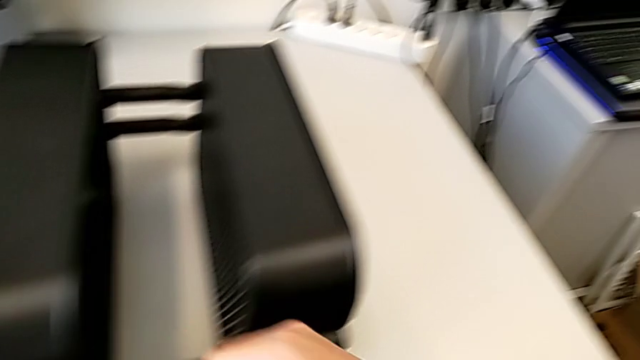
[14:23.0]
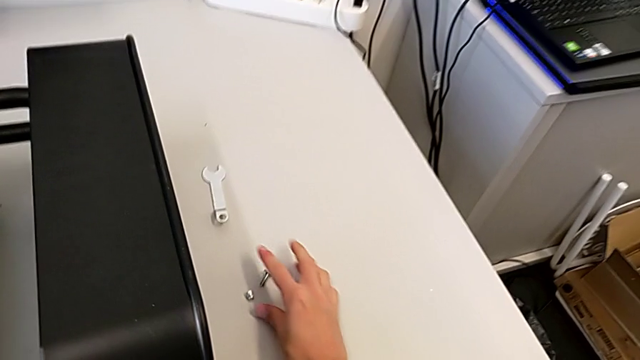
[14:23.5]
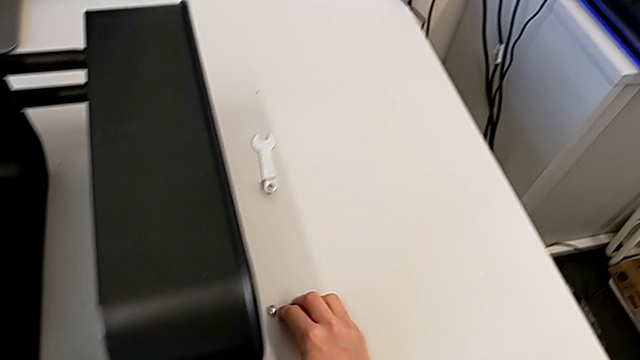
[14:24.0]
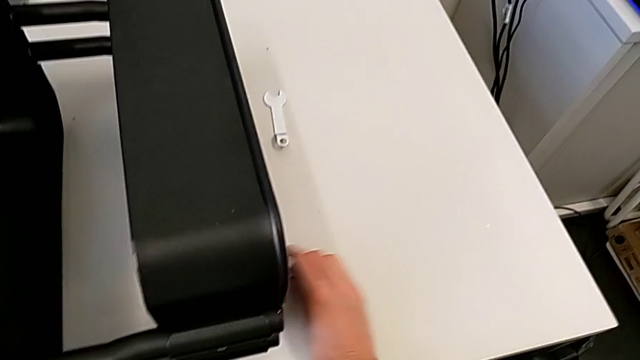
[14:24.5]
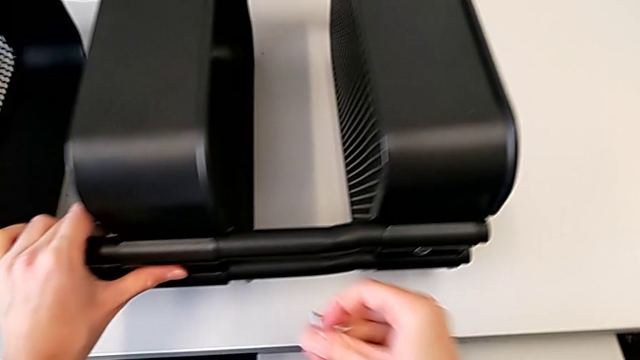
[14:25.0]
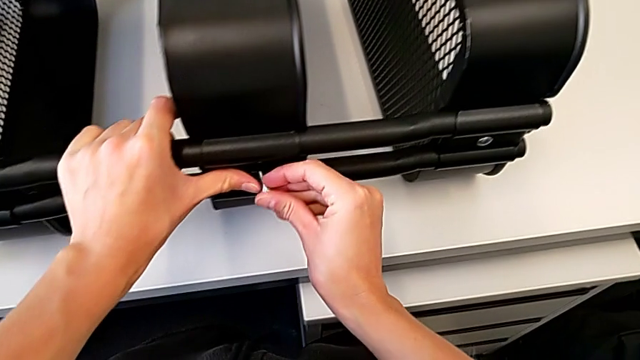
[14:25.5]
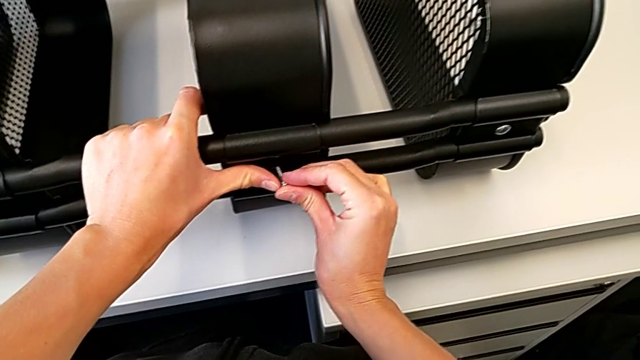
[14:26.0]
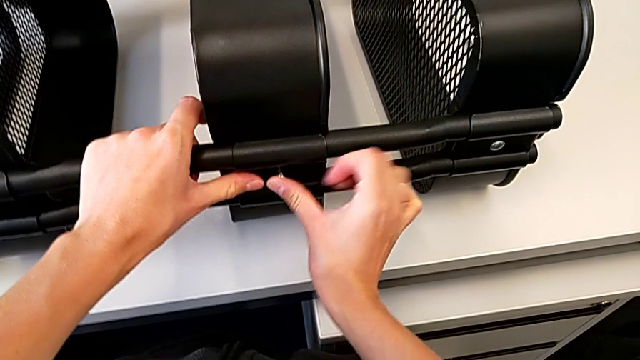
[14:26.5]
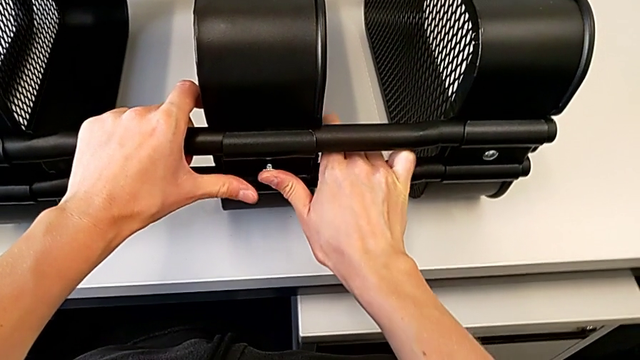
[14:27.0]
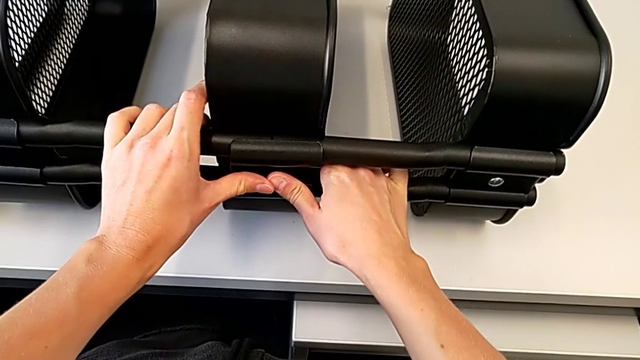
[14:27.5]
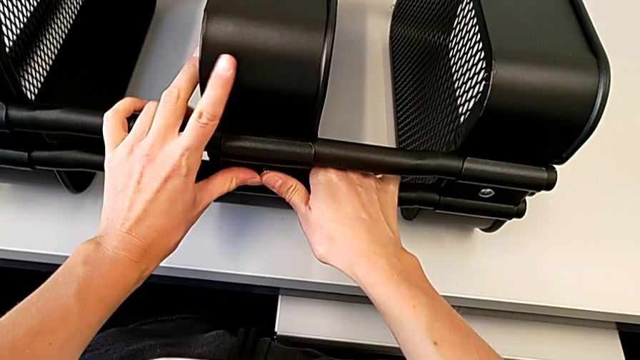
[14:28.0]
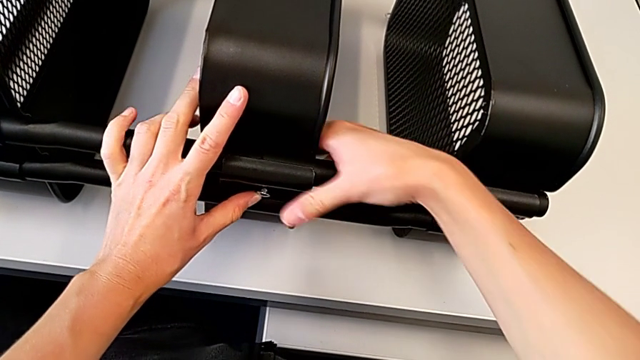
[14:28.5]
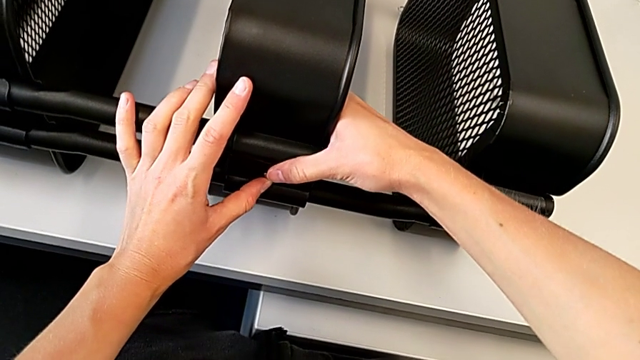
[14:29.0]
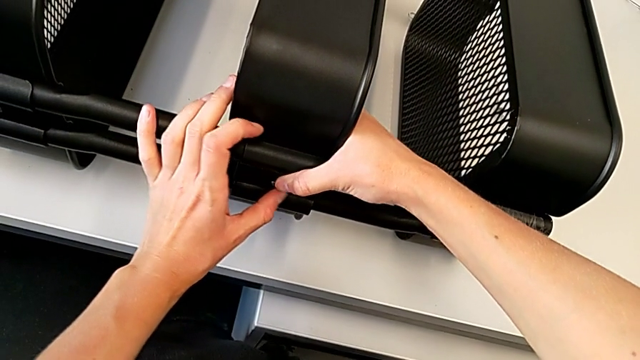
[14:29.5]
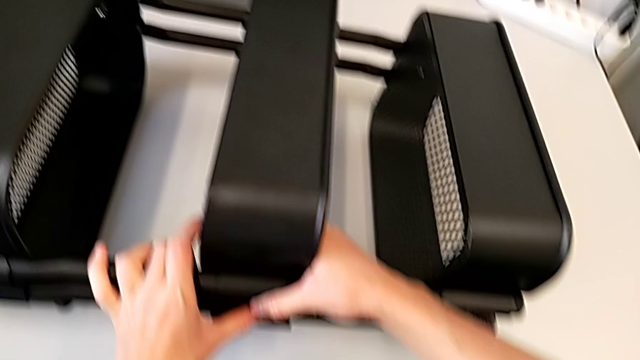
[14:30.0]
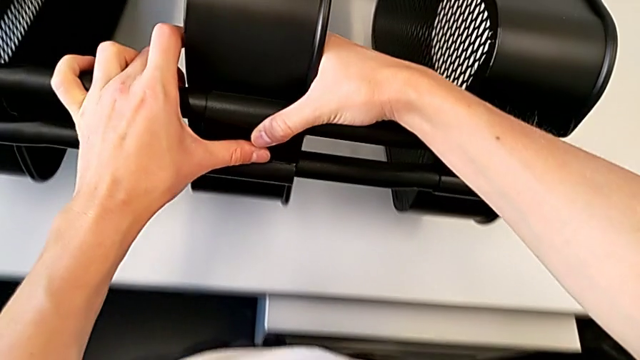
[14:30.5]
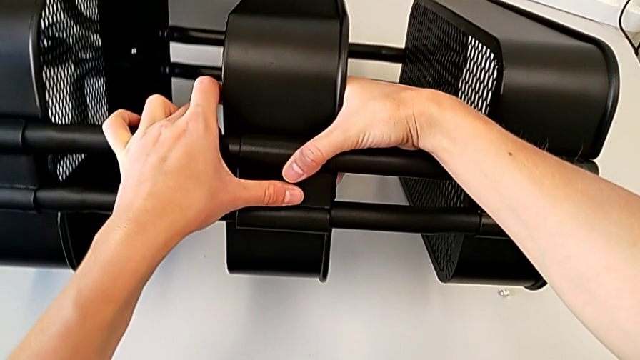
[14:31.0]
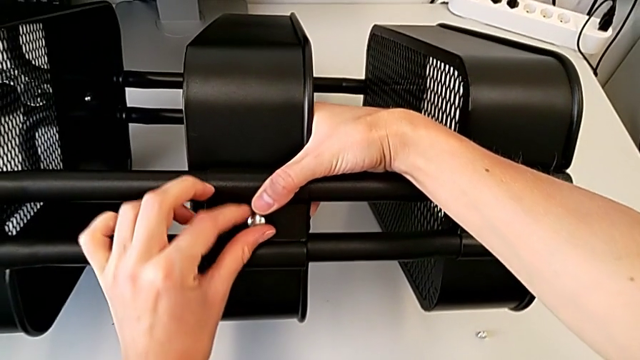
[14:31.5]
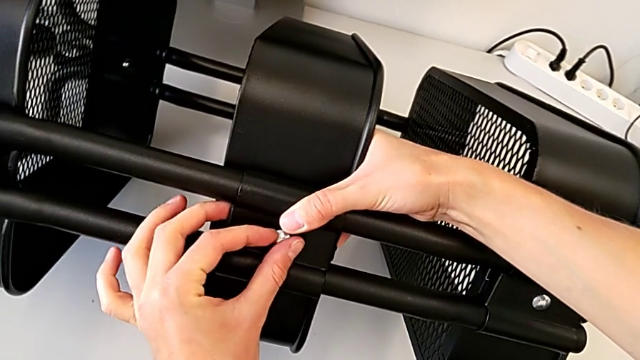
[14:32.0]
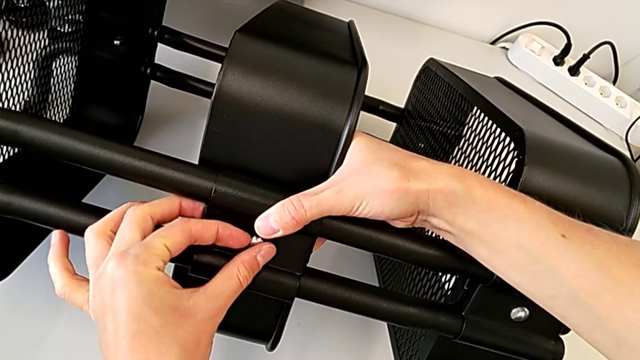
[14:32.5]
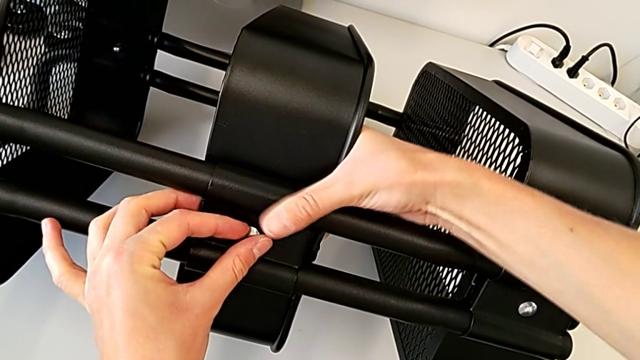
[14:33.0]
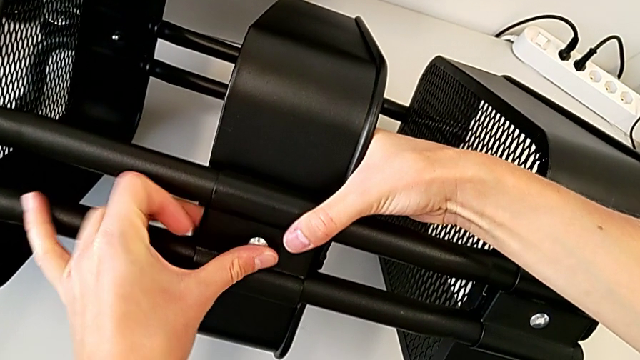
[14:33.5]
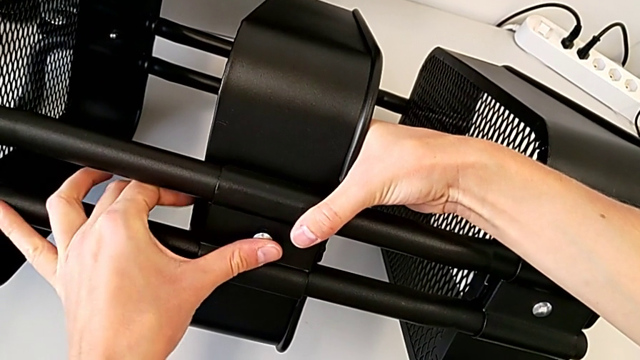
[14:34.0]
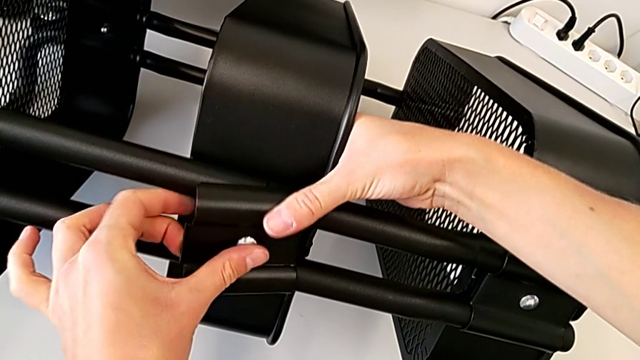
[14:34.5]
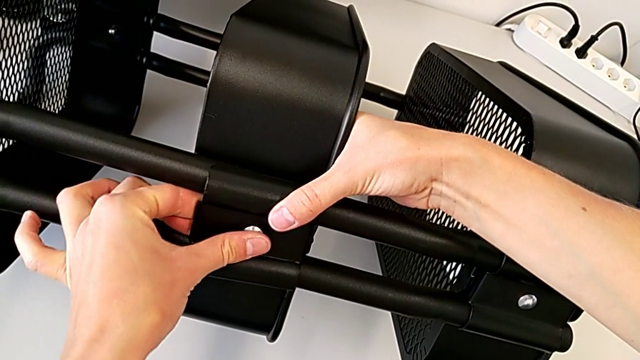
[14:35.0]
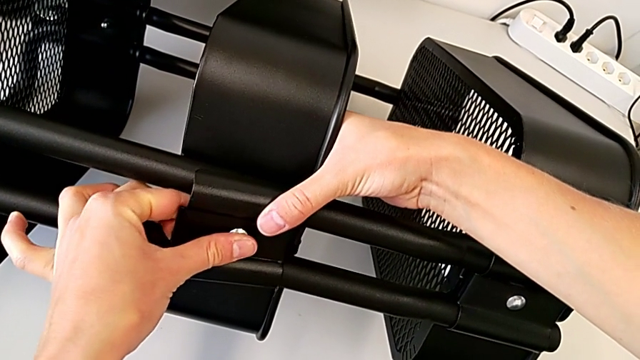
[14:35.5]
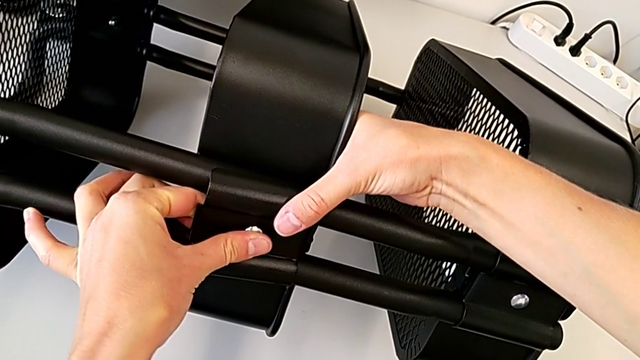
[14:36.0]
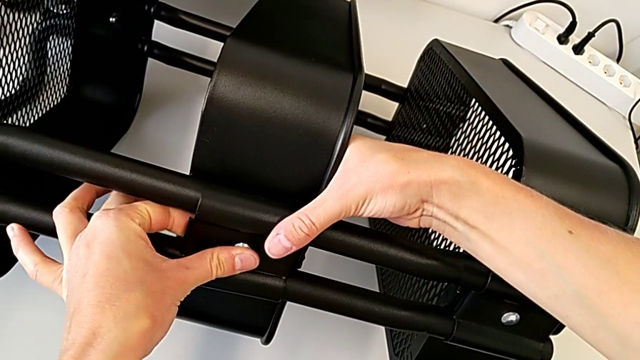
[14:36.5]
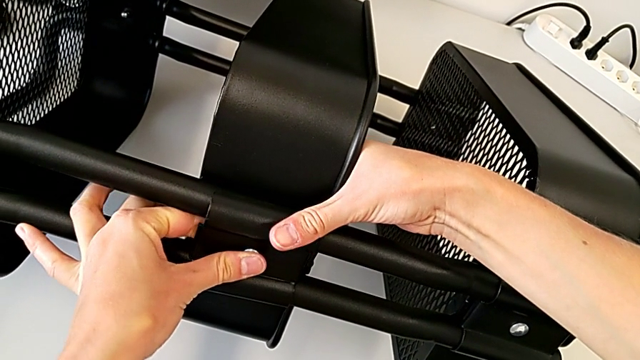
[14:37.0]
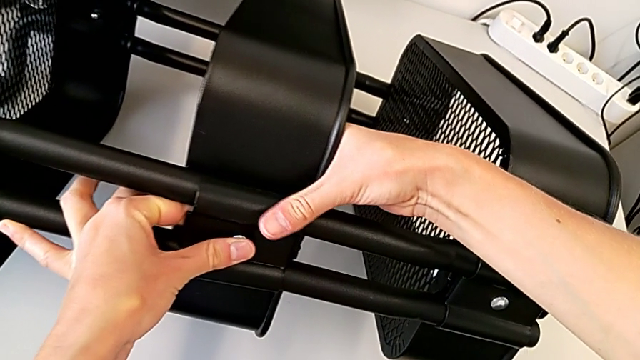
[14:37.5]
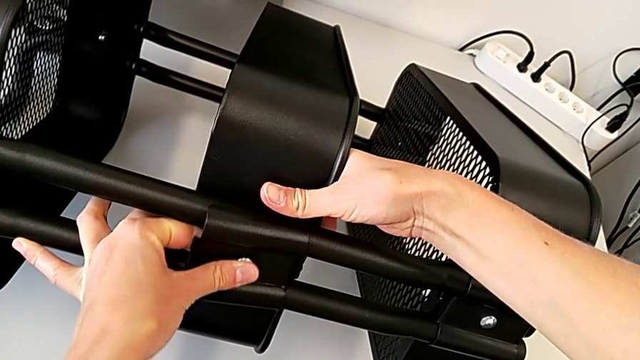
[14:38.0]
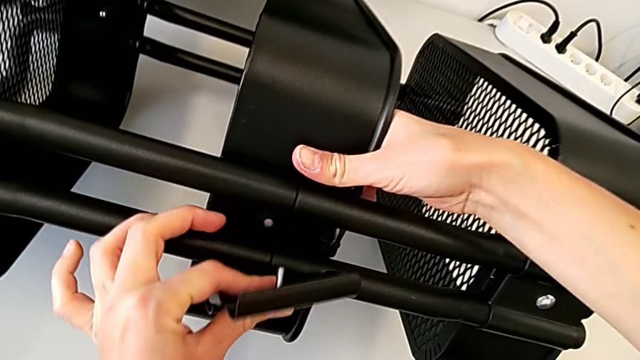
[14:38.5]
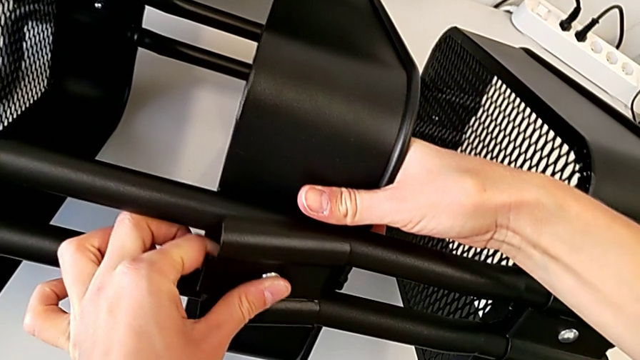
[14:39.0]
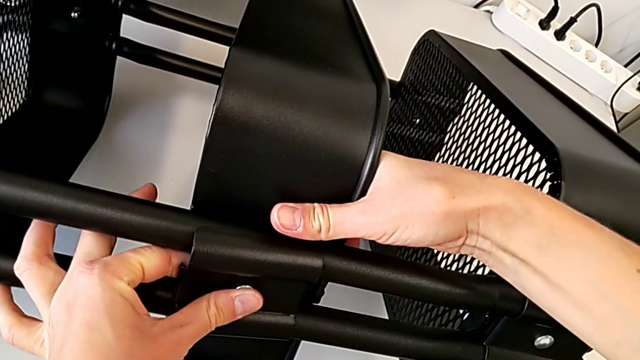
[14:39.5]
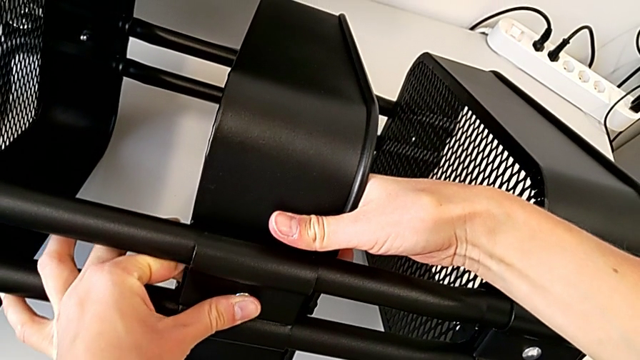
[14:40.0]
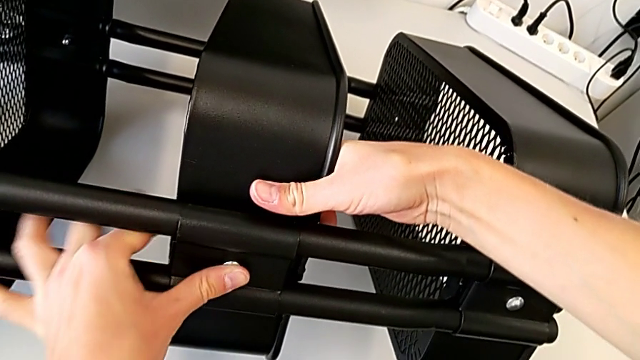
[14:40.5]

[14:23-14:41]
The camera wearer is assembling the middle tray. They grab the hexagon cap nut, insert it and align the bracket.

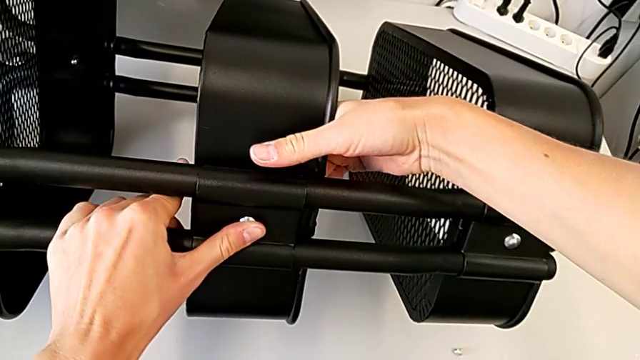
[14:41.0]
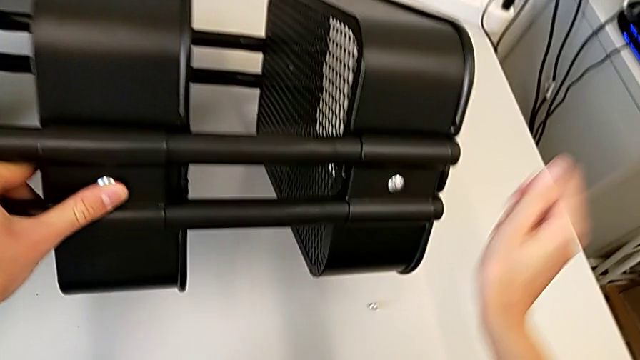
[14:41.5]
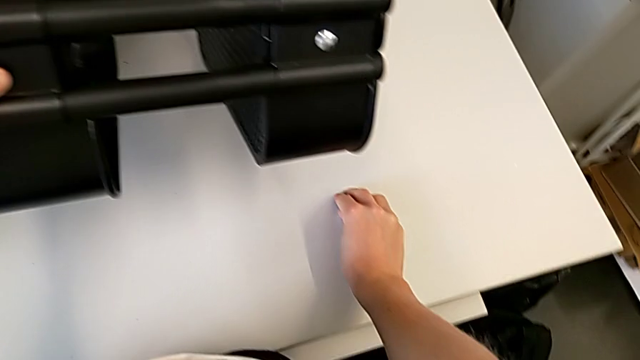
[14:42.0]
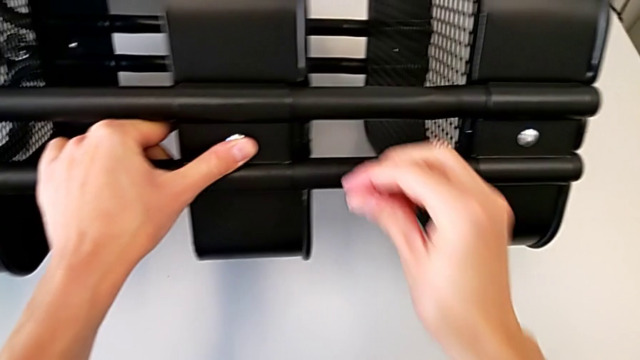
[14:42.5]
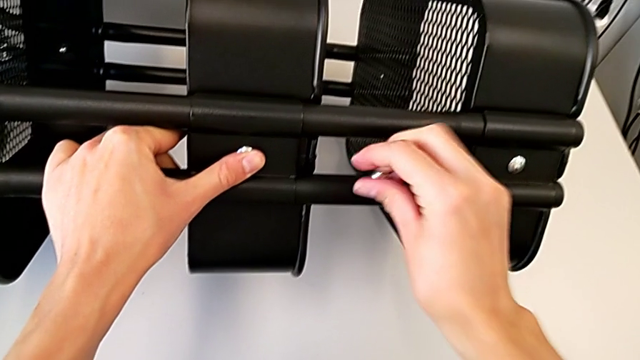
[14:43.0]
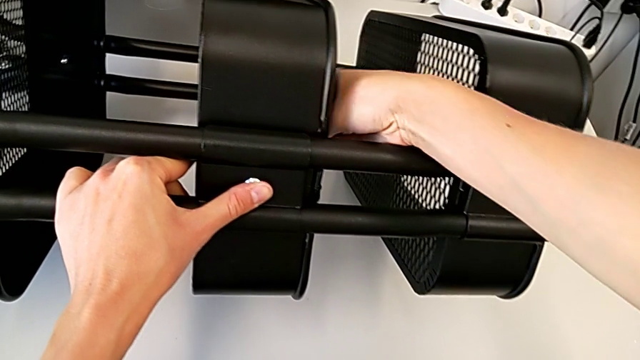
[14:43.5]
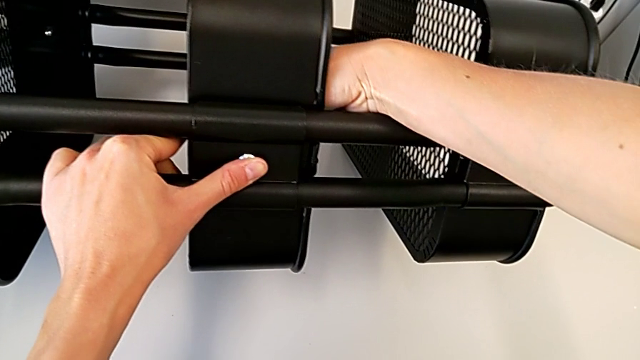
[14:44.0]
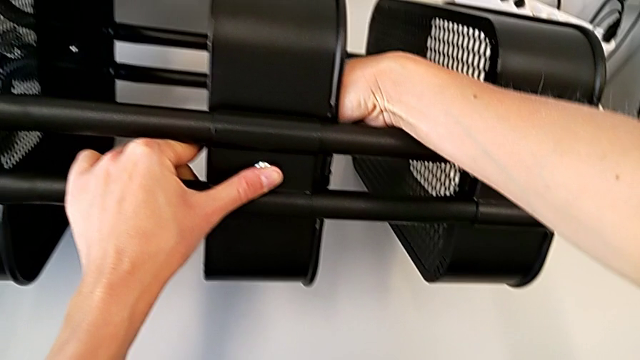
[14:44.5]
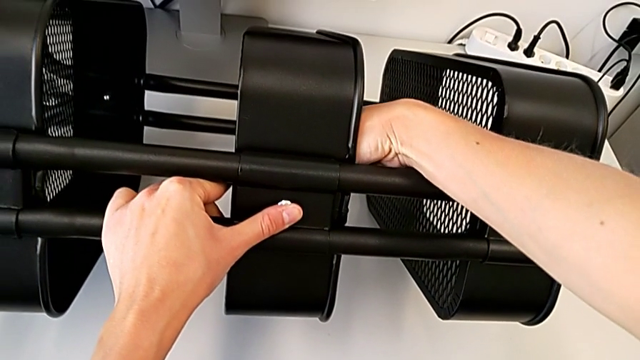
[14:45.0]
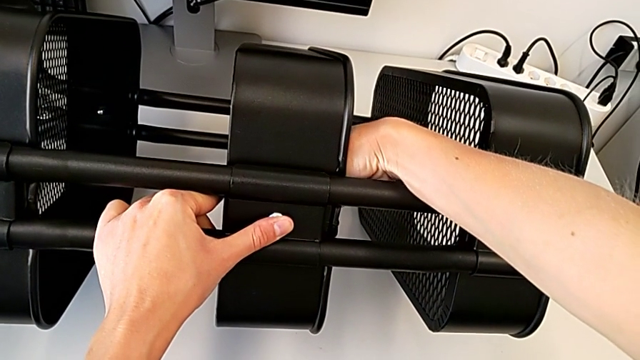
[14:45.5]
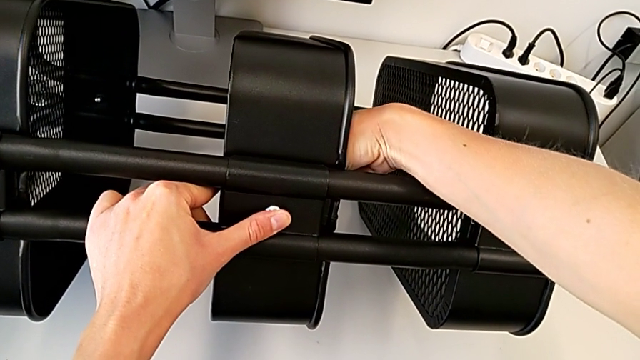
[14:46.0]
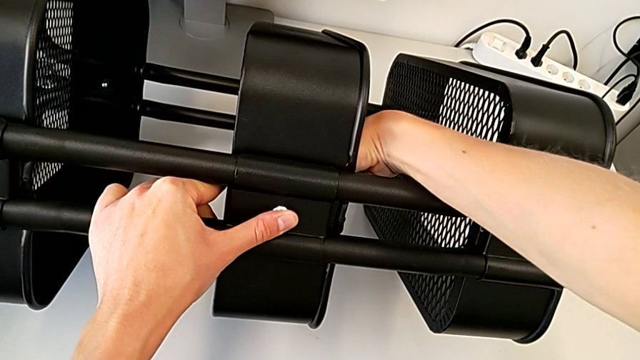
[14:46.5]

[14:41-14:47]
The camera wearer is attaching a hexagon cap nut to the middle tray and screwing the screw. They grab the hexagon cap nut and begin to screw the middle hexagon cap nut.
